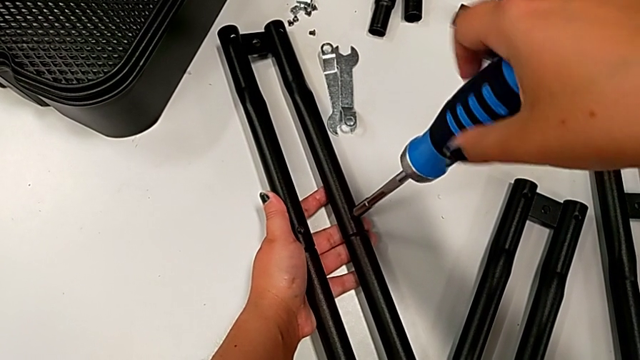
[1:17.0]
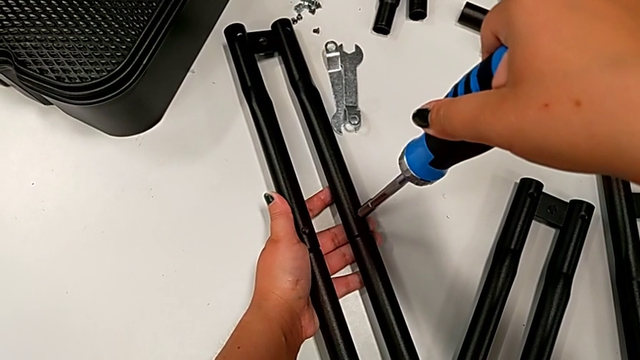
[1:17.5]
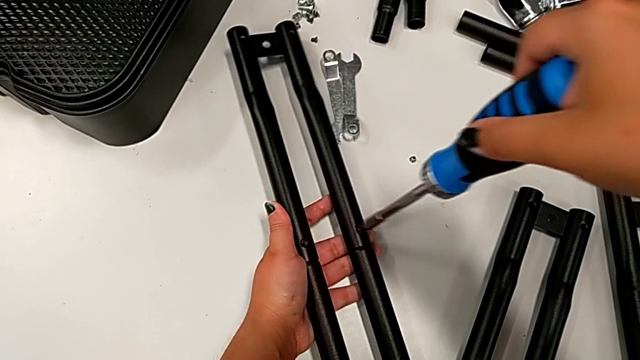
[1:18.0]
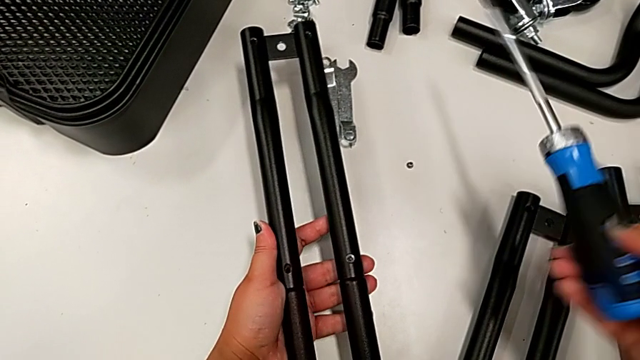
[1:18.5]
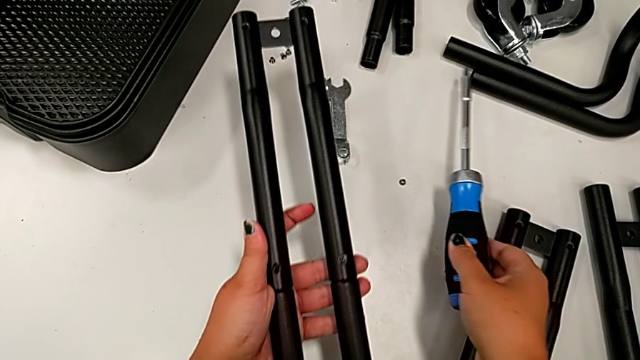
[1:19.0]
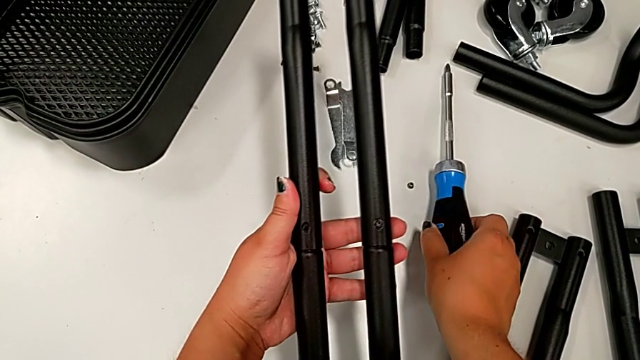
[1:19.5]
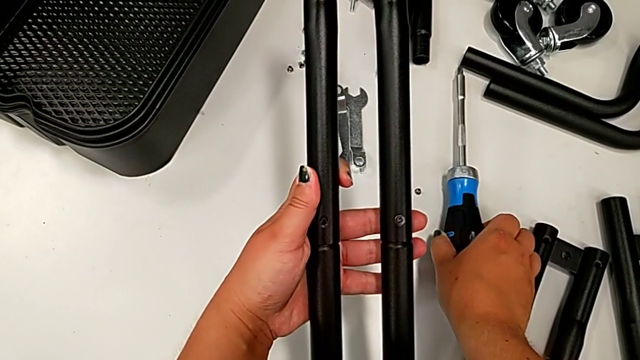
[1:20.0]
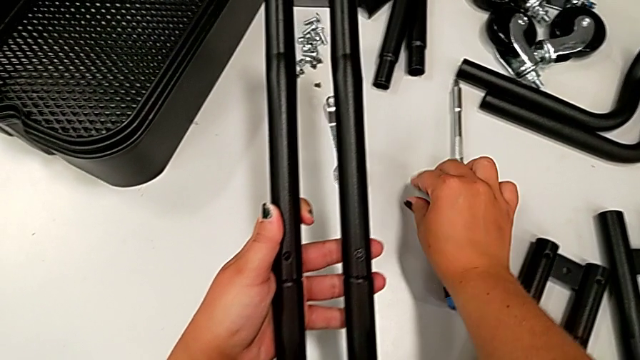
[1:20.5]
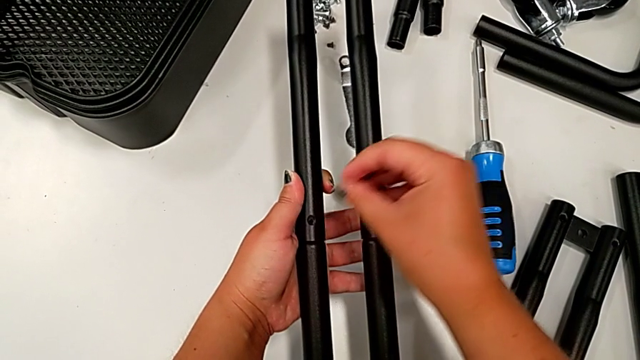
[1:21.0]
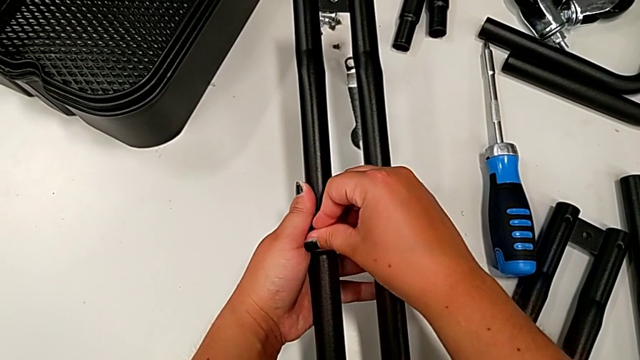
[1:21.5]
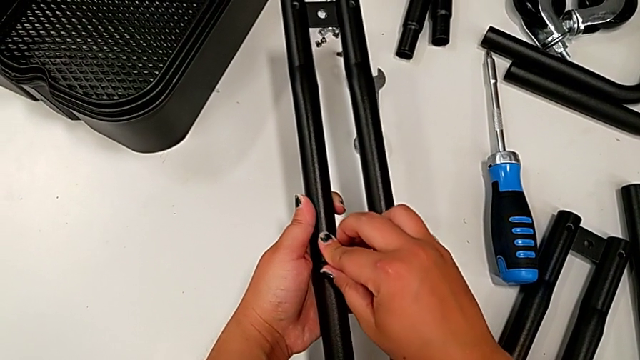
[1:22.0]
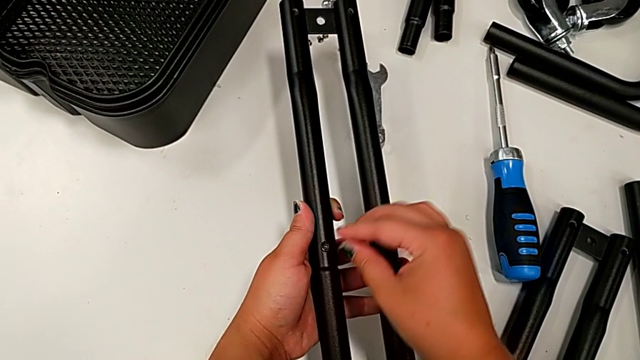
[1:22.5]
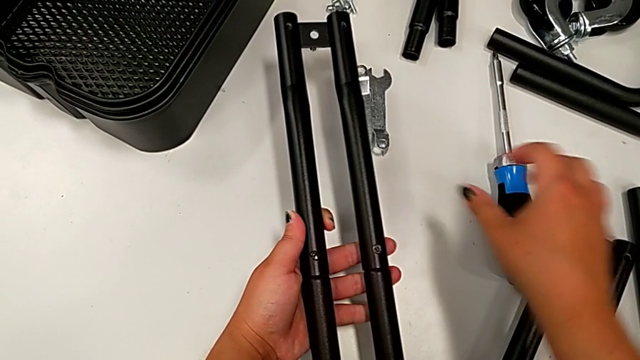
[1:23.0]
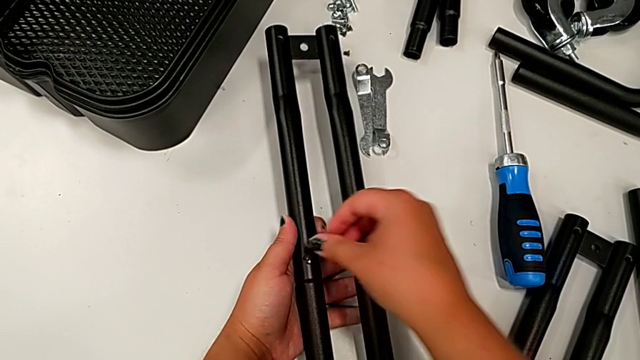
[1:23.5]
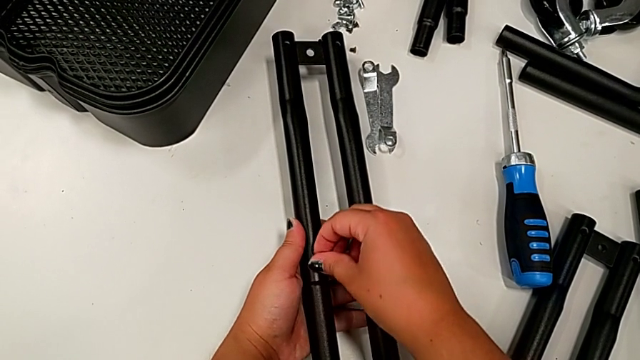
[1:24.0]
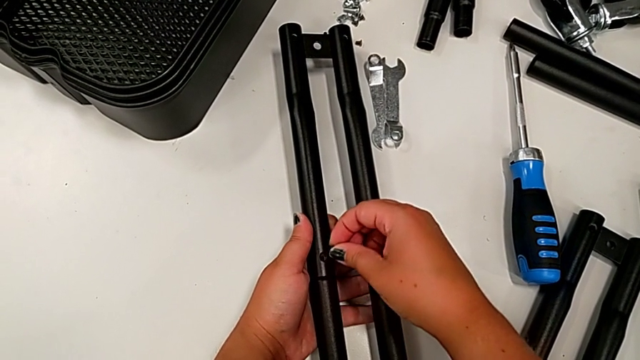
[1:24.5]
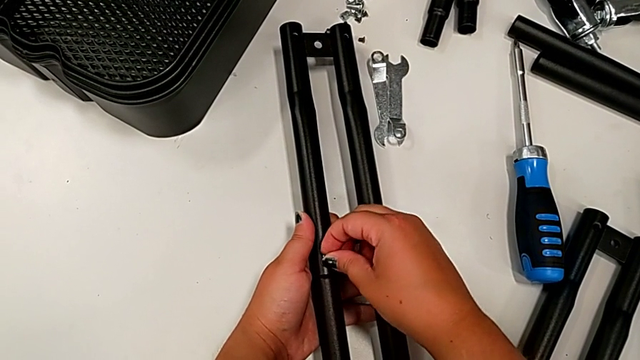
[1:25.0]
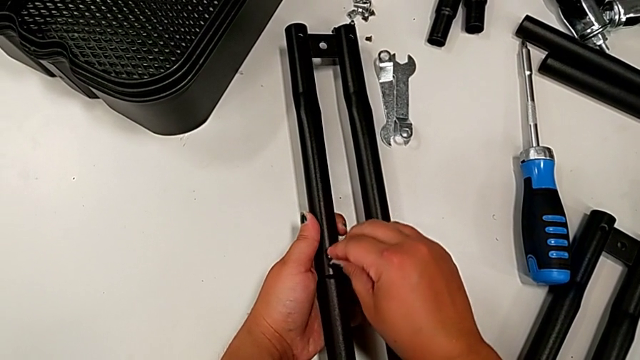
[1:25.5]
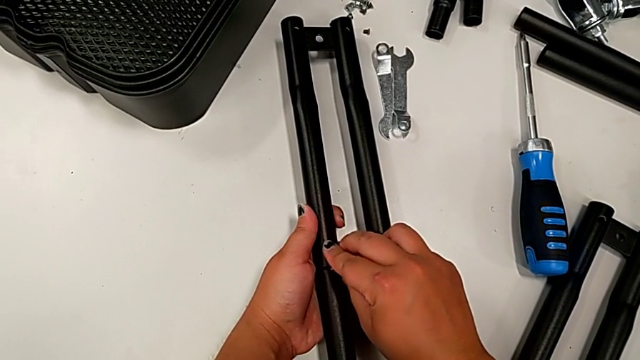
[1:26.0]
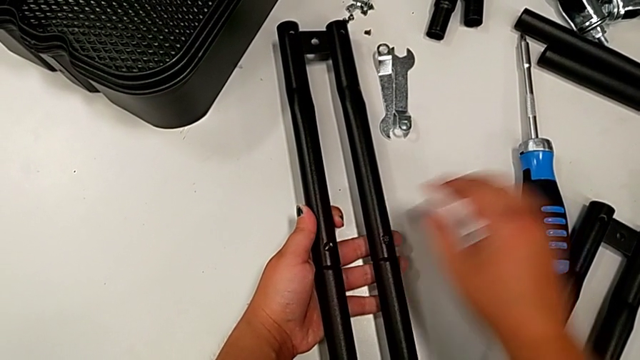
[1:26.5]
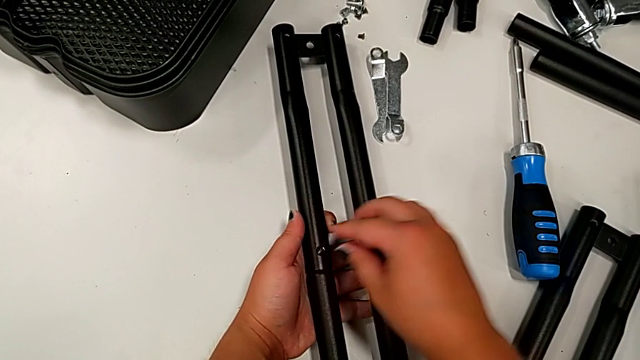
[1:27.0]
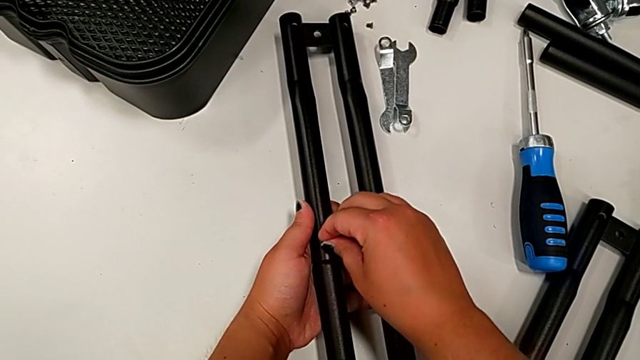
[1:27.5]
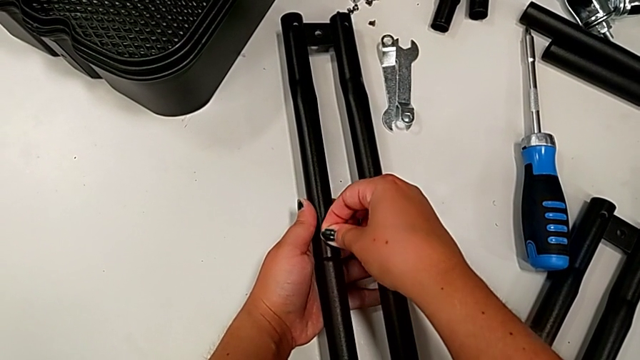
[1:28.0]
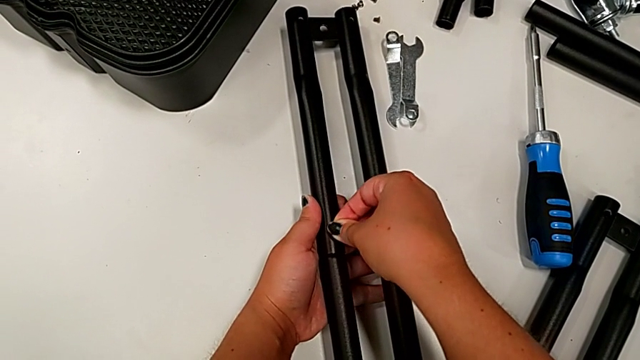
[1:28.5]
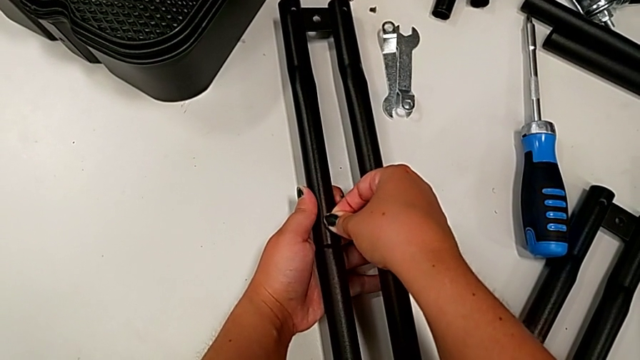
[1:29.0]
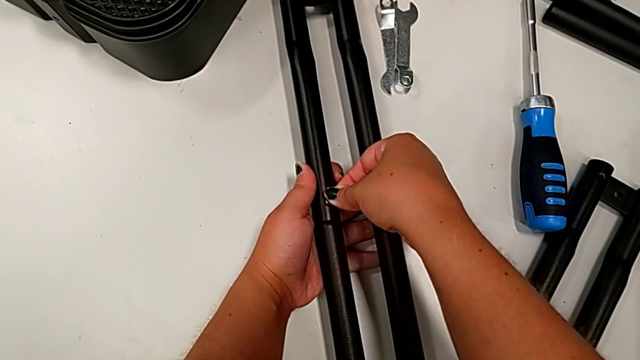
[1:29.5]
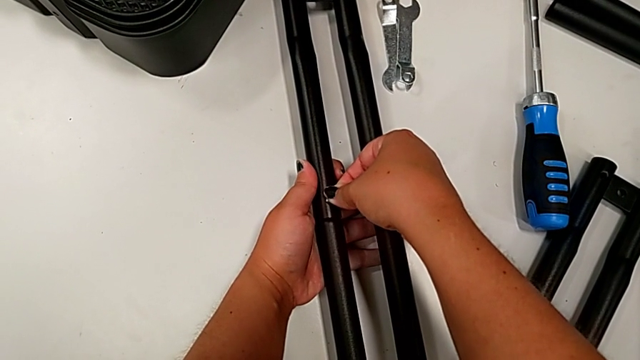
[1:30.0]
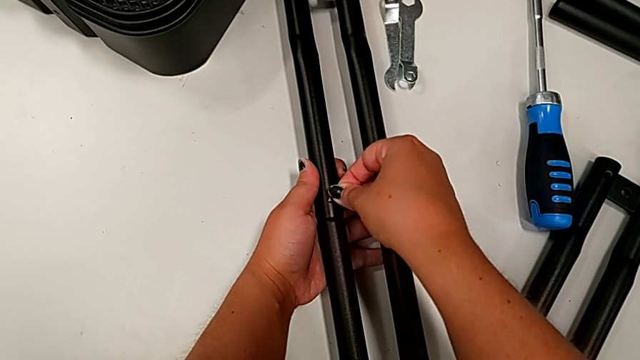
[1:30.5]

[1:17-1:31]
The camera wearer is assembling the first pair of side bars. They place the screwdriver, grab the black screw, insert it and insert the black screw.

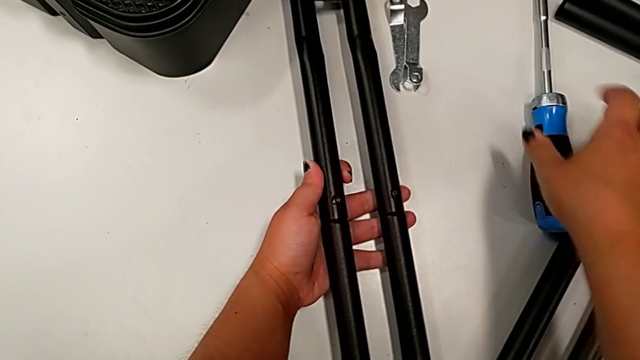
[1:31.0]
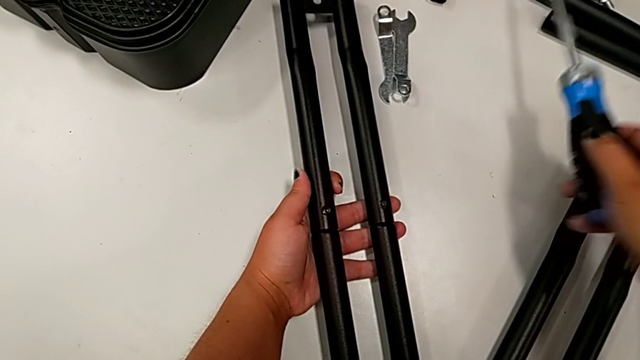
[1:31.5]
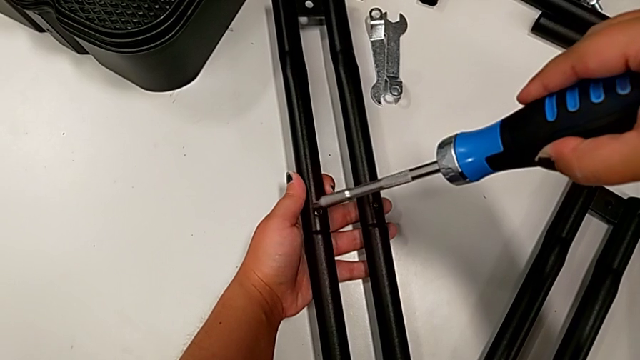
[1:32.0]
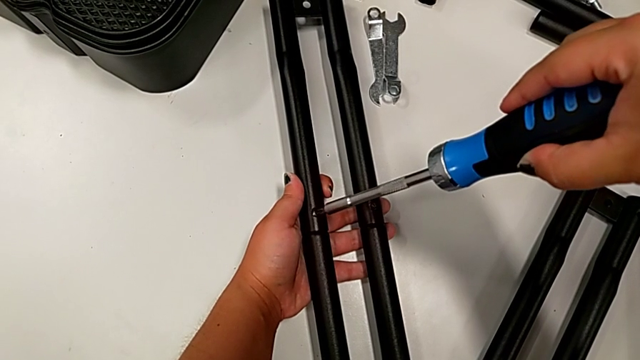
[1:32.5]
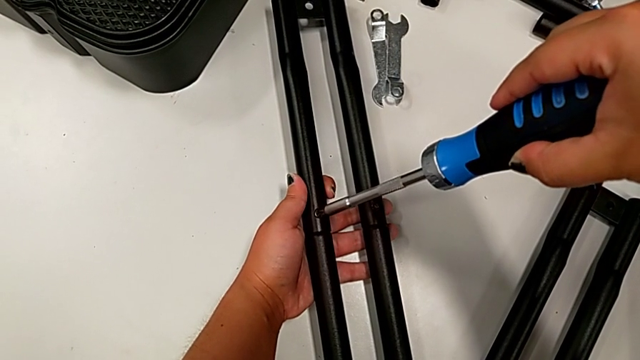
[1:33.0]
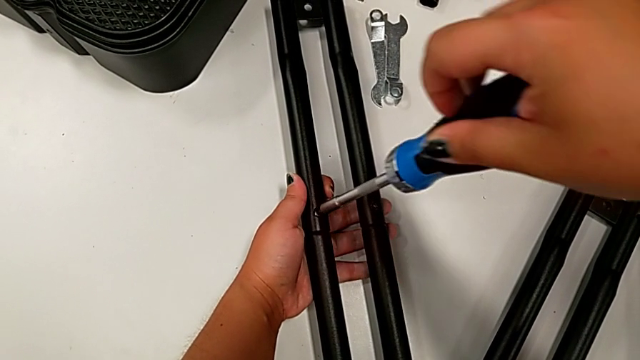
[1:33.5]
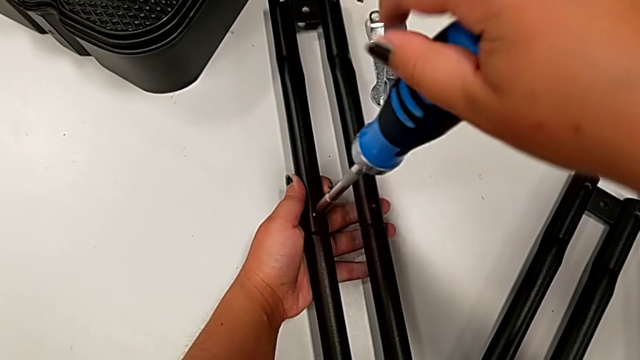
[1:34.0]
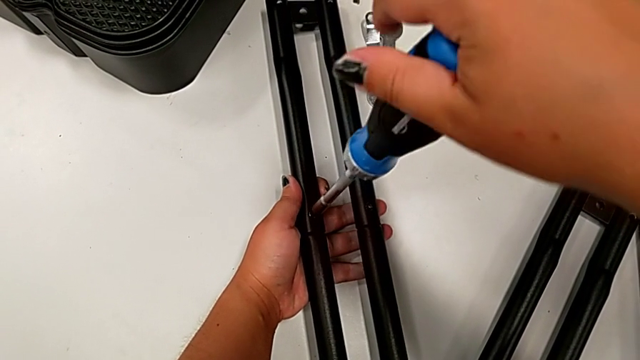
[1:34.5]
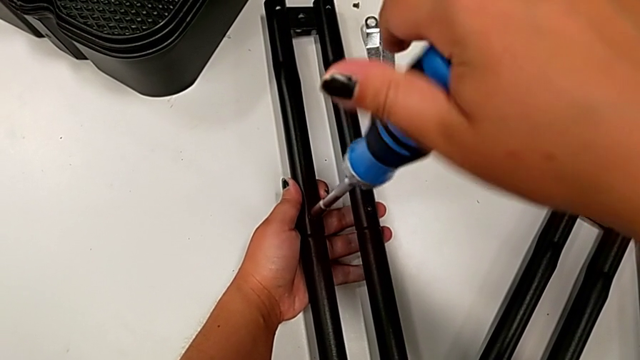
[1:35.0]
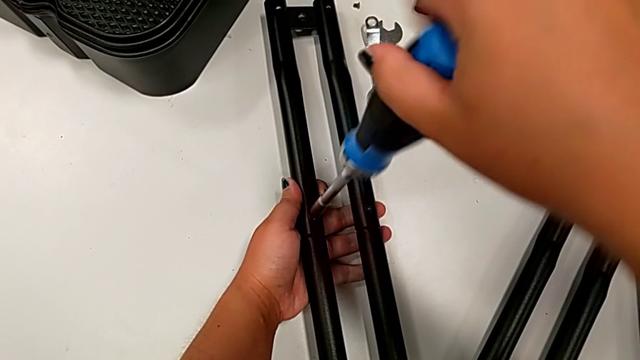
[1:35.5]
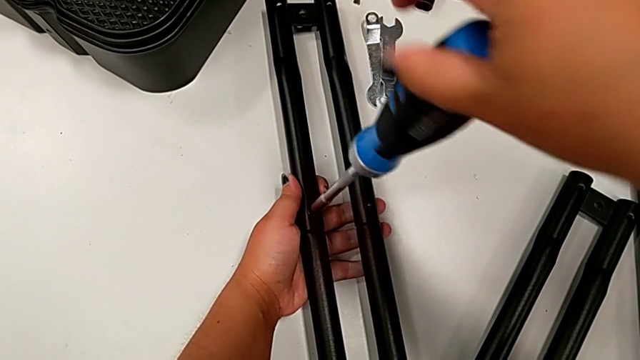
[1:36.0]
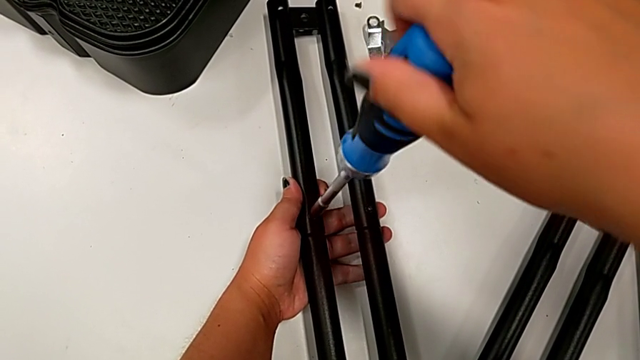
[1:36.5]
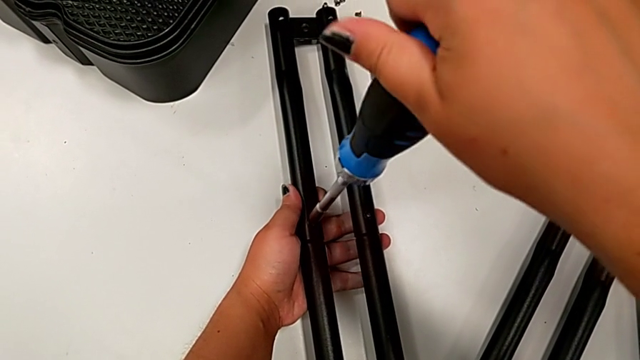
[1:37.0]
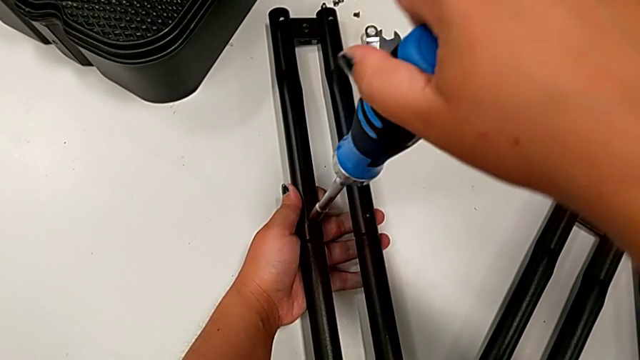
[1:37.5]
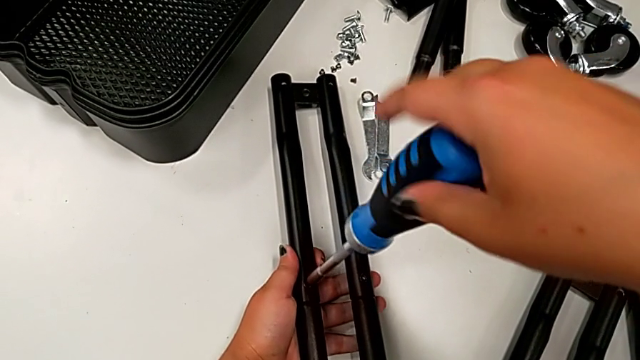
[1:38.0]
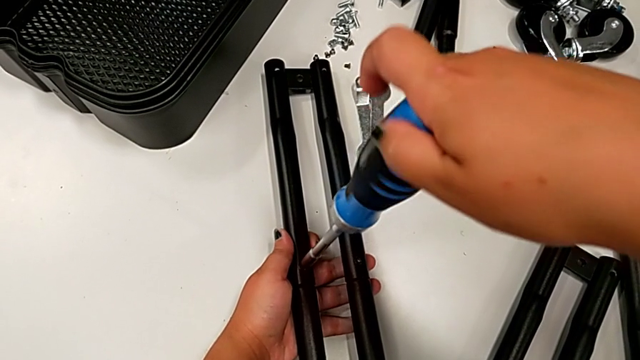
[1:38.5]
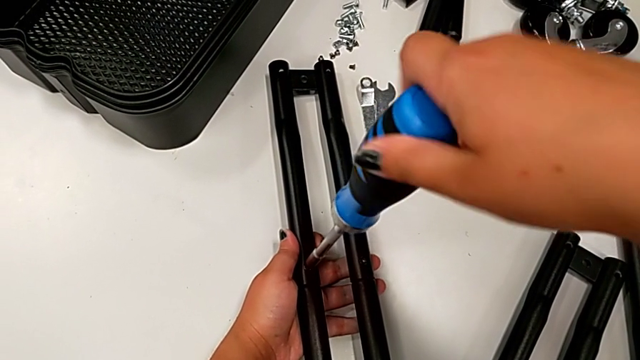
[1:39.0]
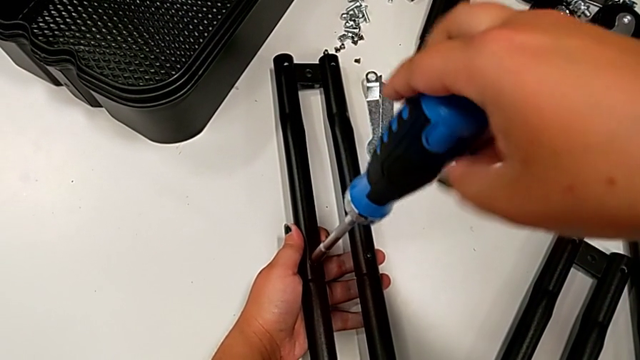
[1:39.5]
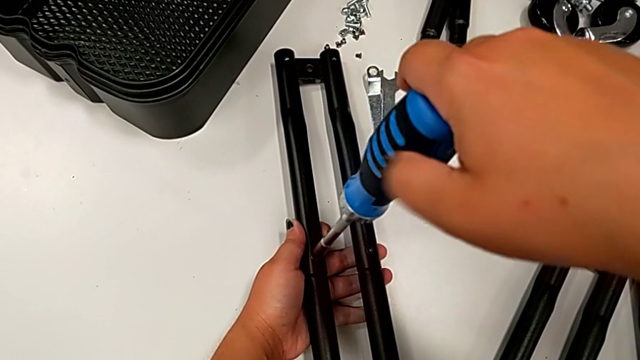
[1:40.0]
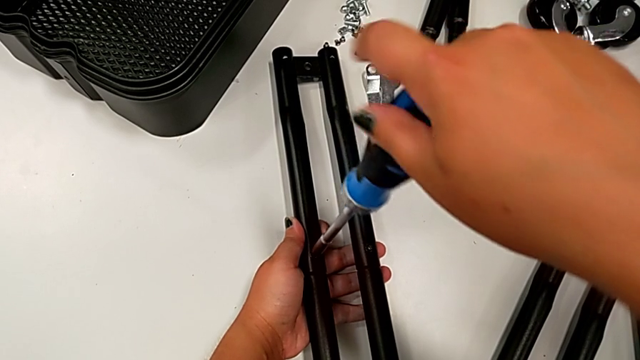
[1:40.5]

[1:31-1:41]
The camera wearer is assembling the first pair of side bars. They grab the screwdriver and begin to screw the screw.
